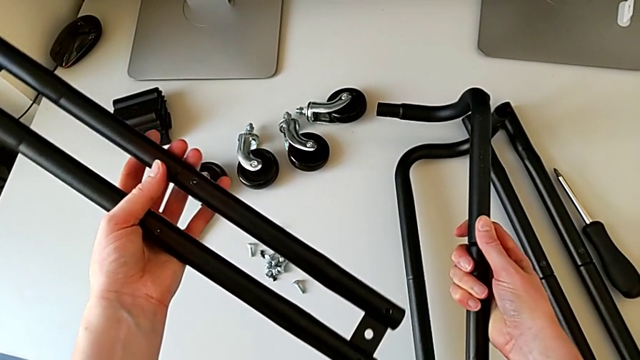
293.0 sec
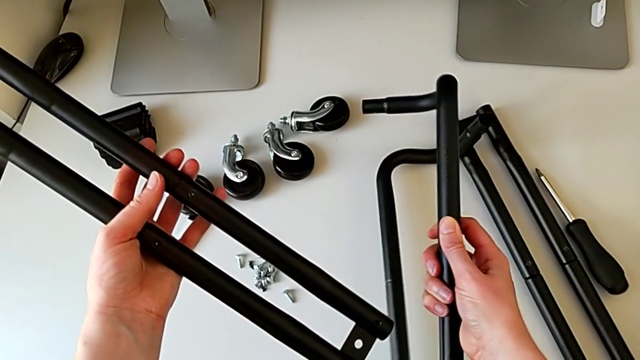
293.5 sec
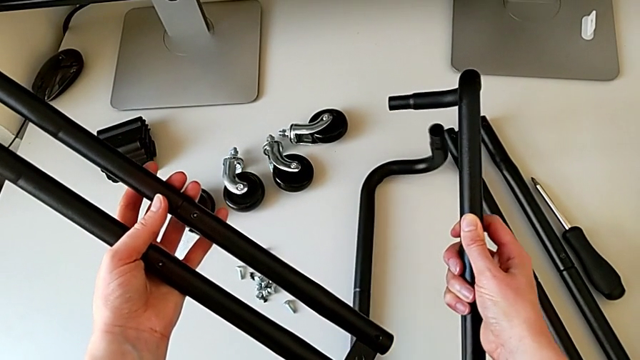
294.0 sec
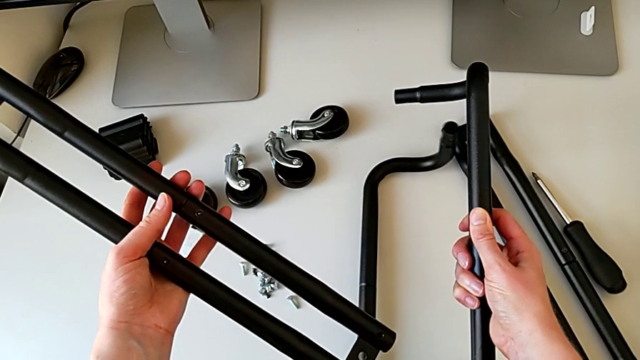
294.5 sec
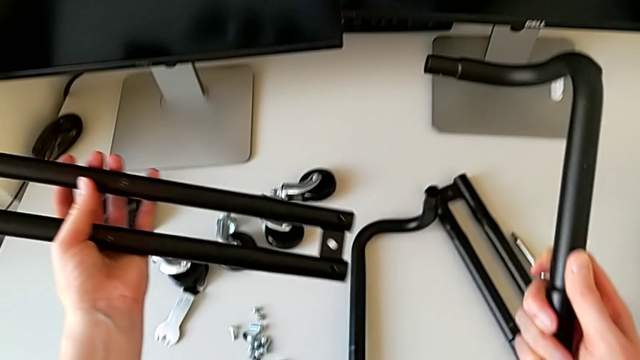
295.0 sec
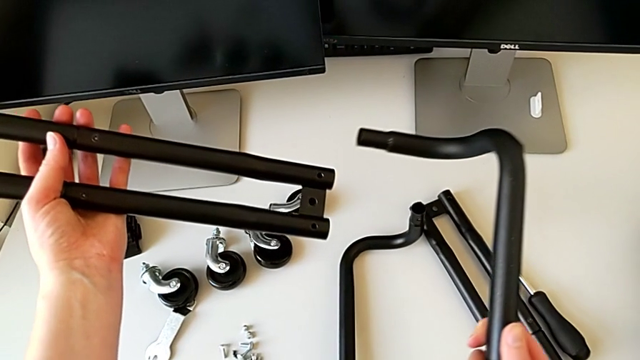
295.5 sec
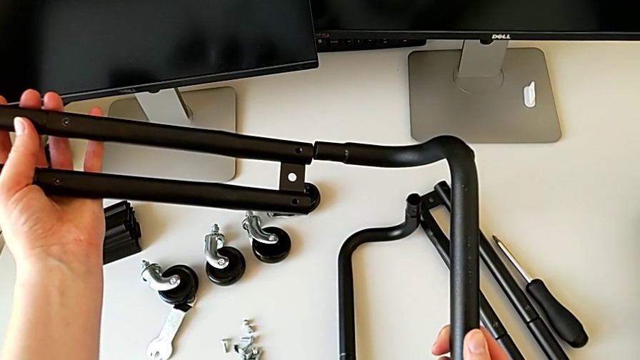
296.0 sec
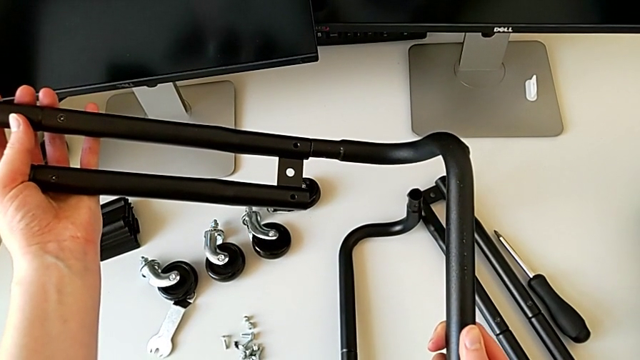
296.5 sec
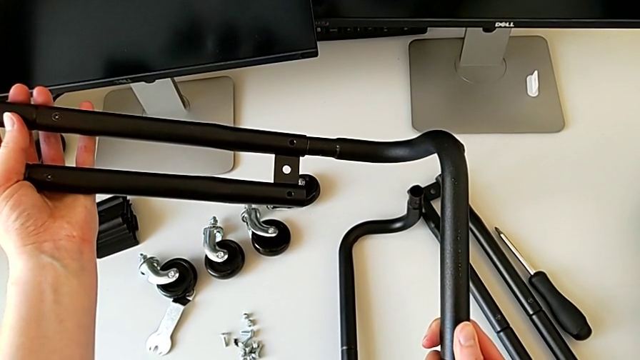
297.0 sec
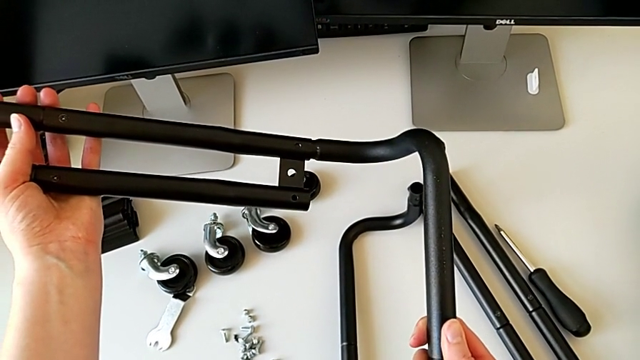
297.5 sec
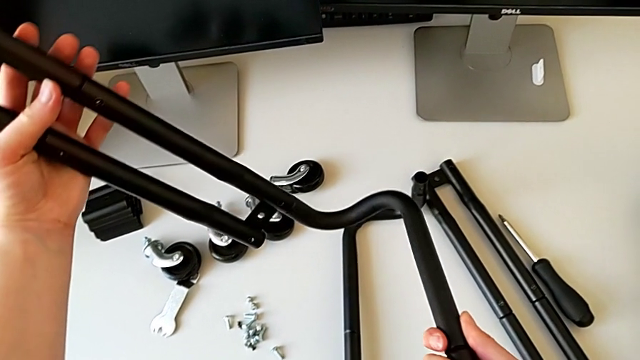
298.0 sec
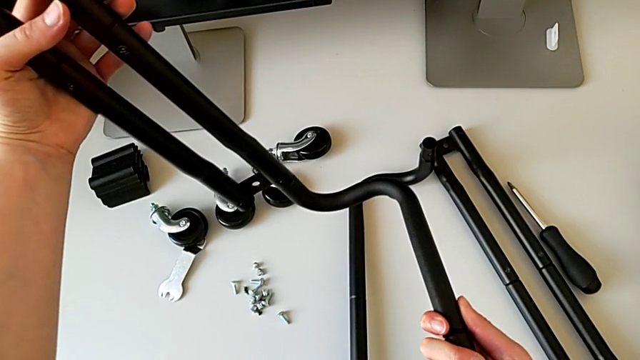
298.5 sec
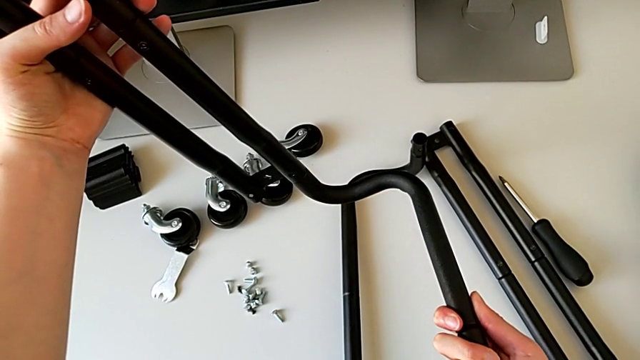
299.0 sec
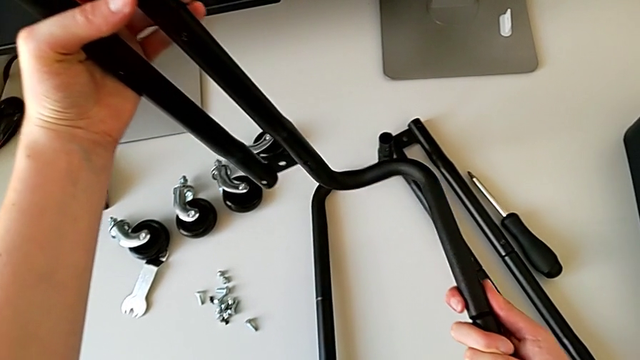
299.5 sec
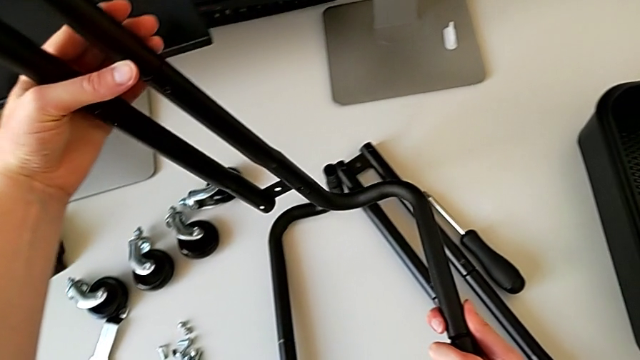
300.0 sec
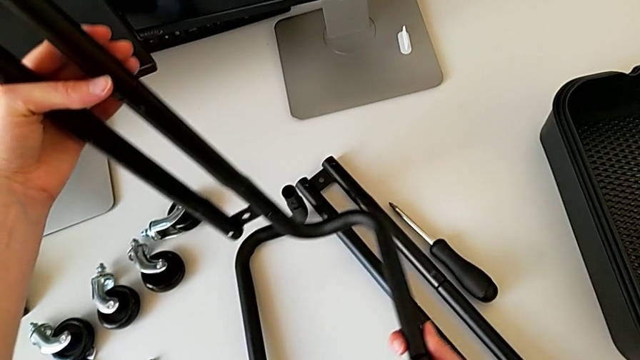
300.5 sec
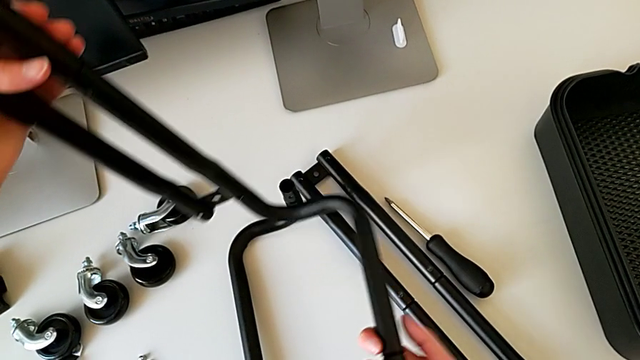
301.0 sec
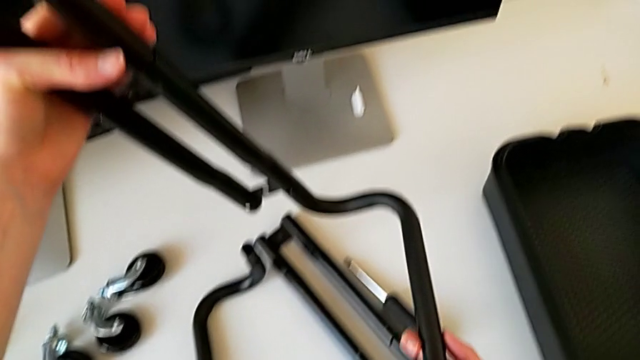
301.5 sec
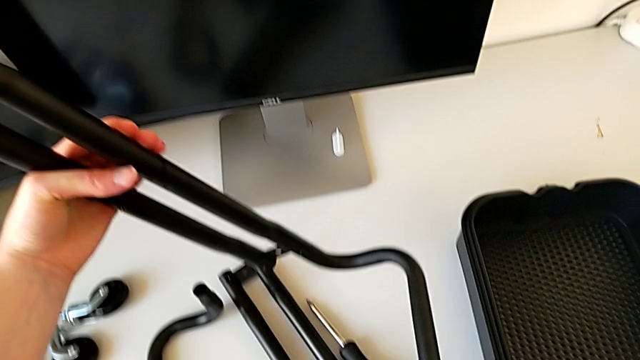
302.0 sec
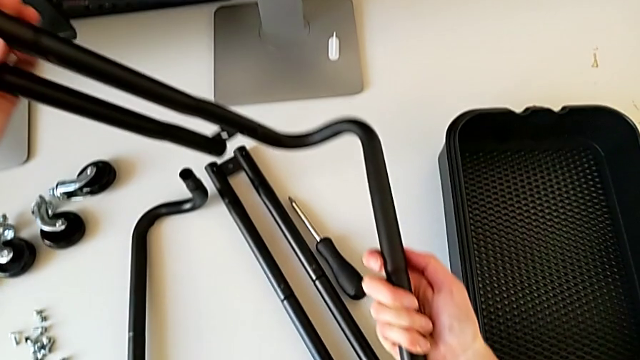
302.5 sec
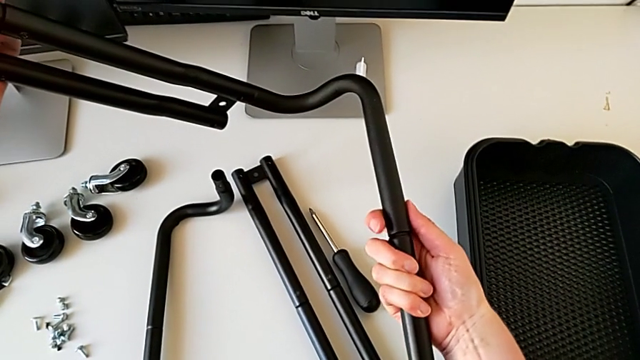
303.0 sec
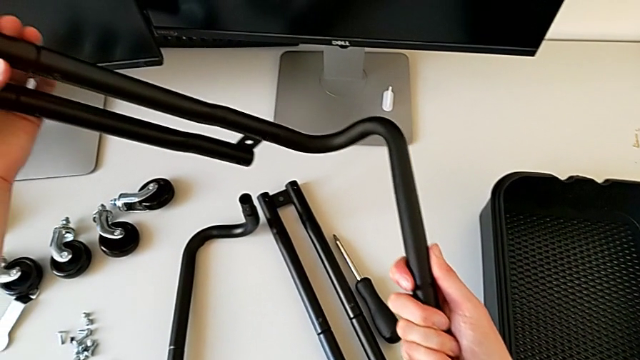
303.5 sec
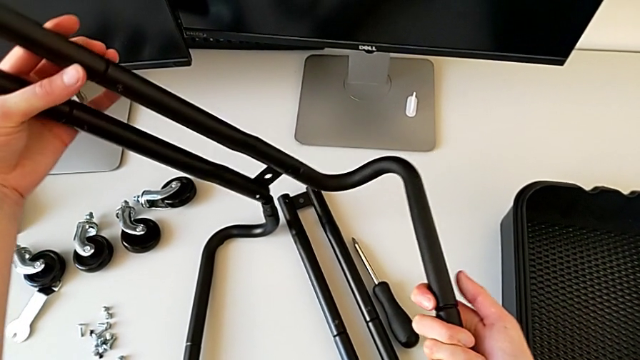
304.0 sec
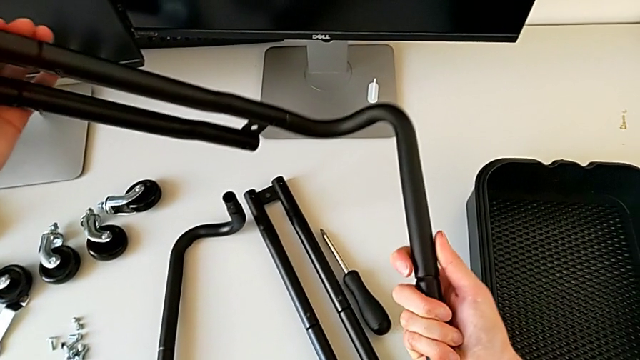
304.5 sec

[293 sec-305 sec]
The camera wearer is assembling the bars on the left. They wrongly hold the half frame, assemble it and hold it.

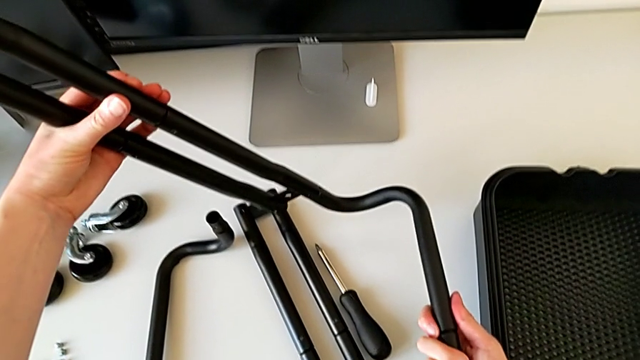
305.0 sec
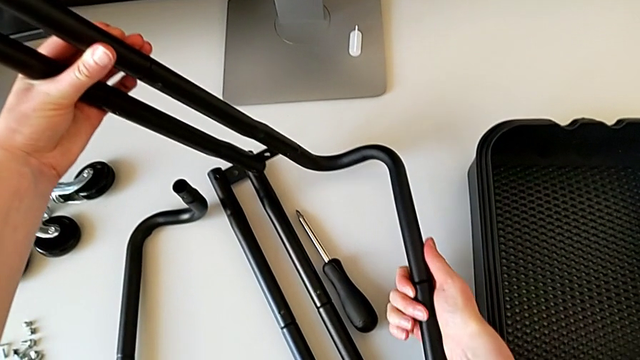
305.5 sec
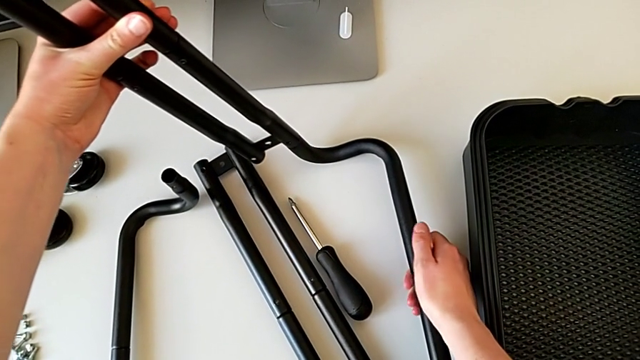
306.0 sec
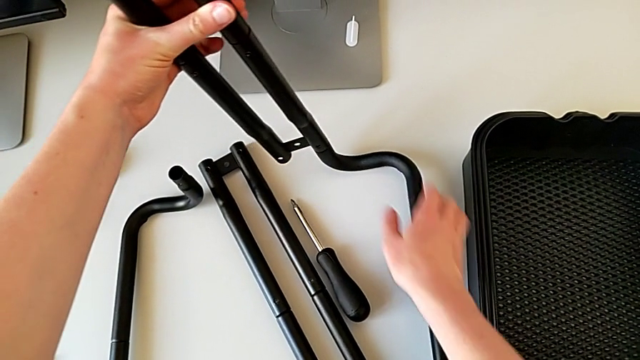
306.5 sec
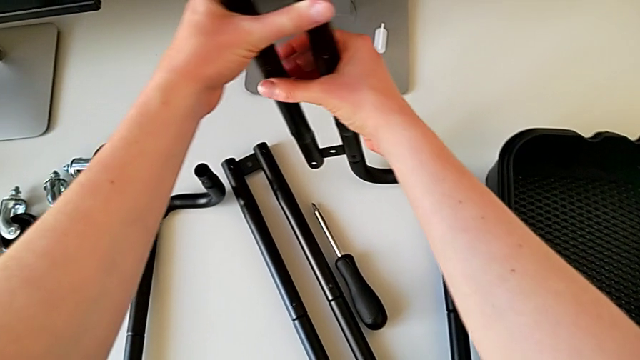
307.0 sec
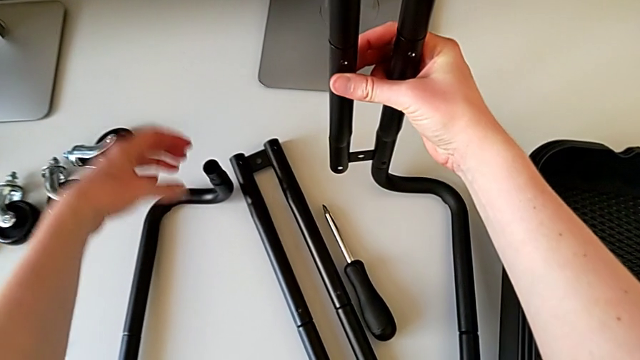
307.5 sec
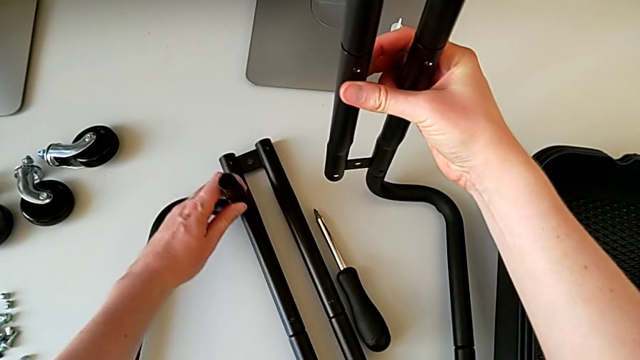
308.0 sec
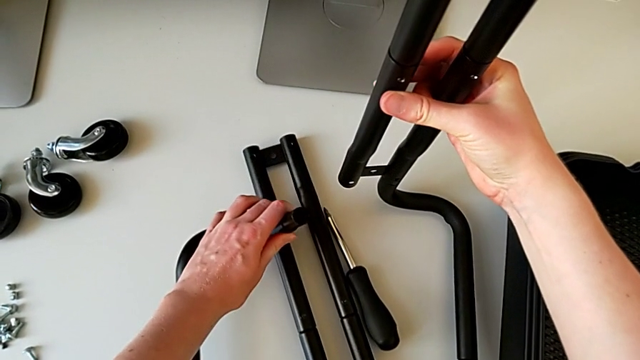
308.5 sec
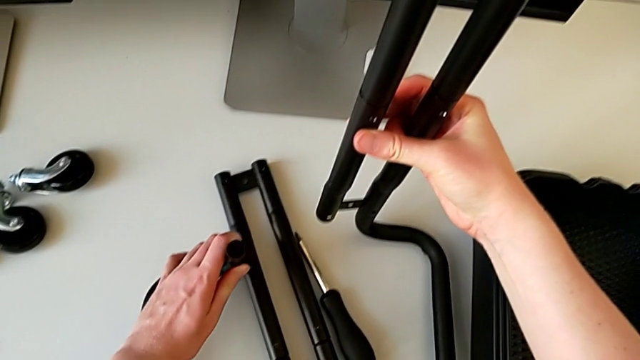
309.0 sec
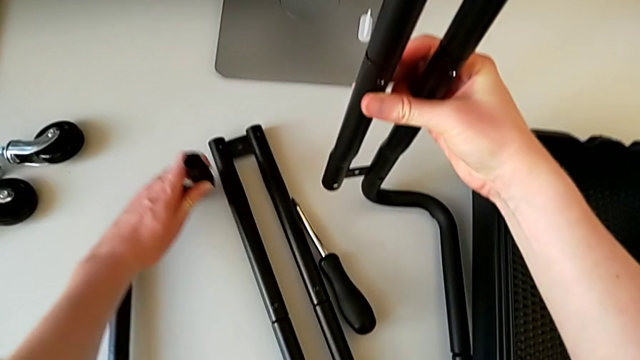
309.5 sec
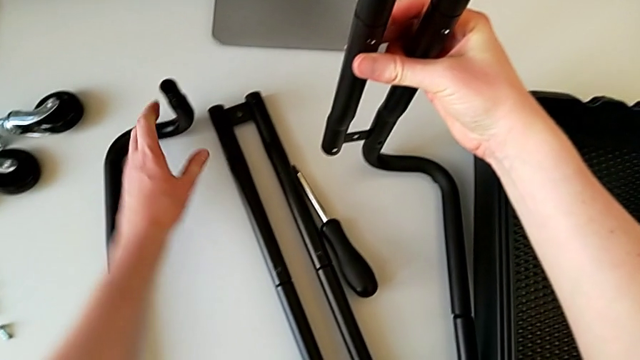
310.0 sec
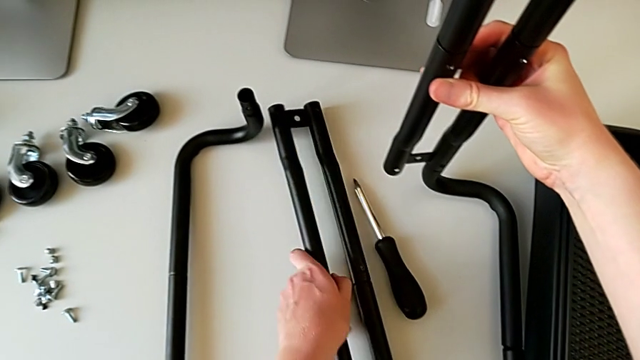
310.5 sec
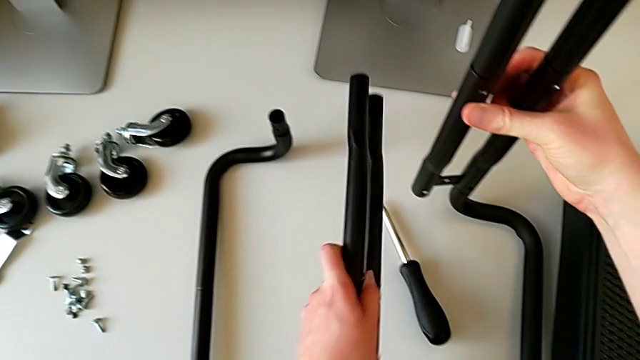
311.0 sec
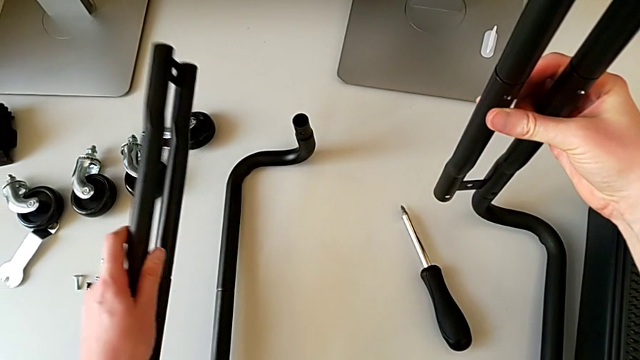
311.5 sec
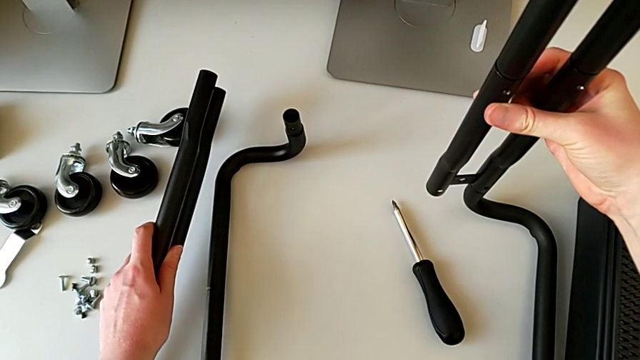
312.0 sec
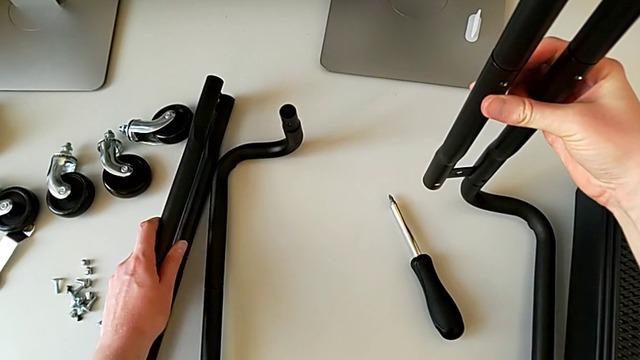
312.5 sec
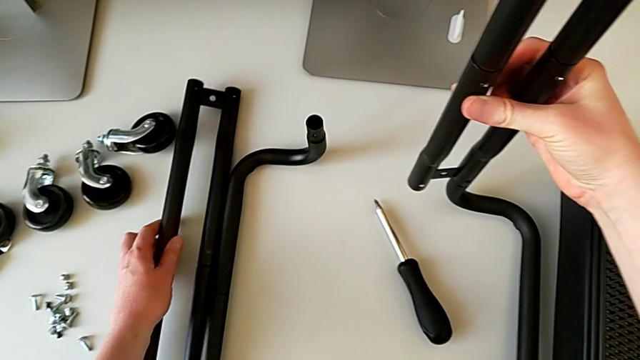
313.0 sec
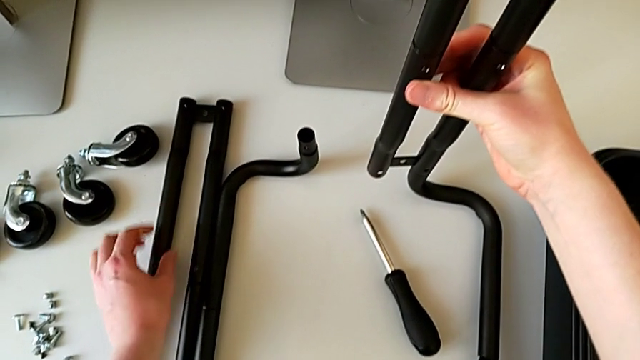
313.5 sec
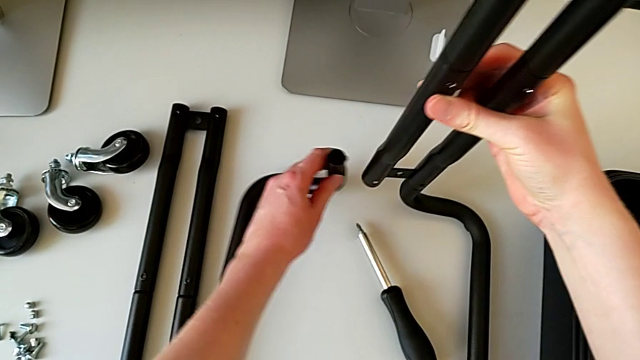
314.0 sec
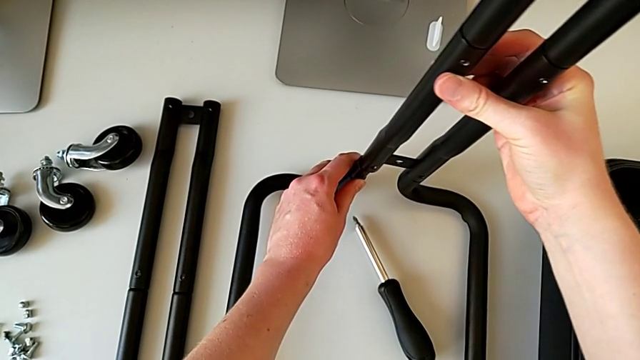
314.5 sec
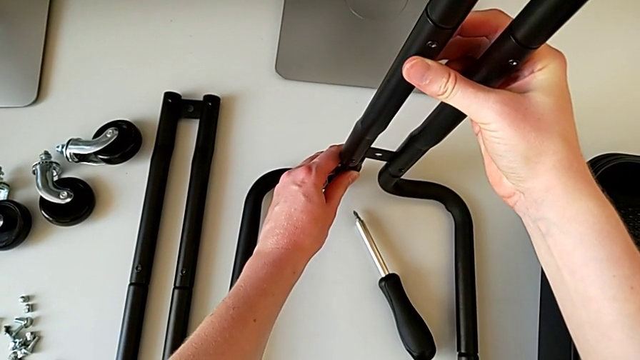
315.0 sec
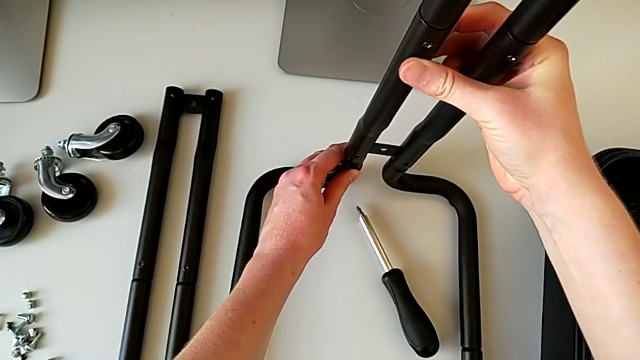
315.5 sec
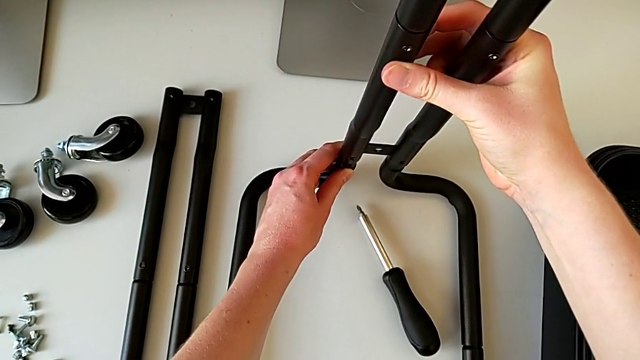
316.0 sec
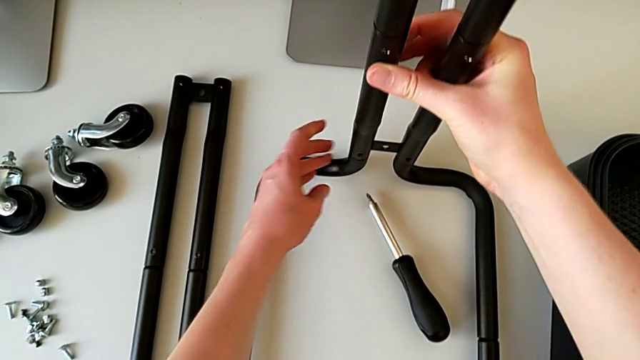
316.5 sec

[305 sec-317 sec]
The camera wearer is assembling the bars on the left. They place the half frame, slide it, grab it, place it and assemble it.
